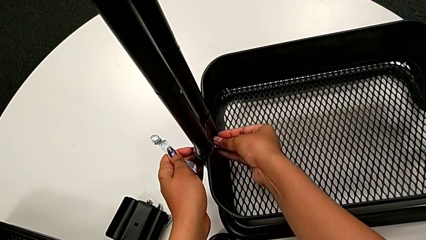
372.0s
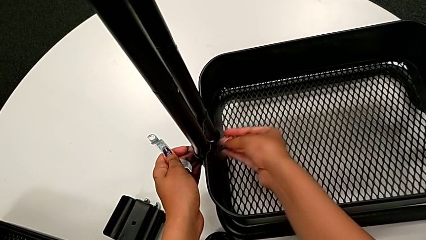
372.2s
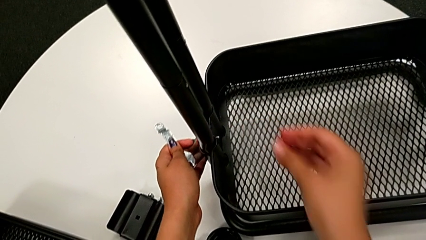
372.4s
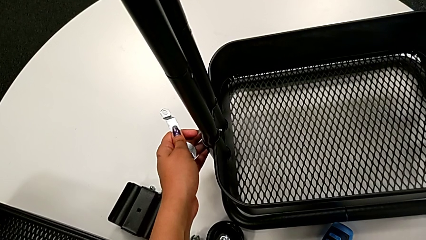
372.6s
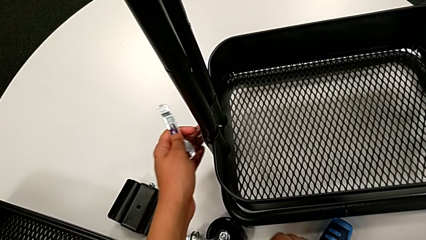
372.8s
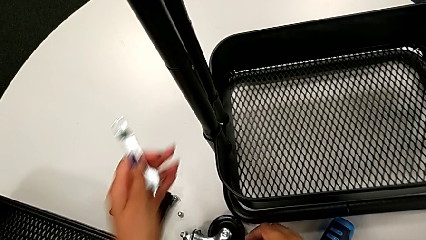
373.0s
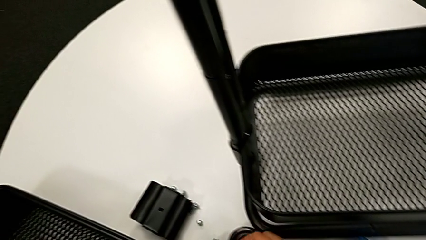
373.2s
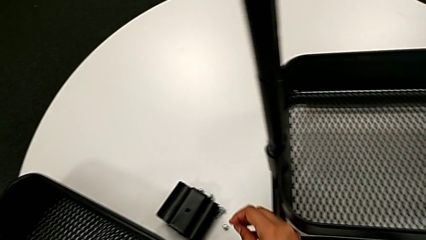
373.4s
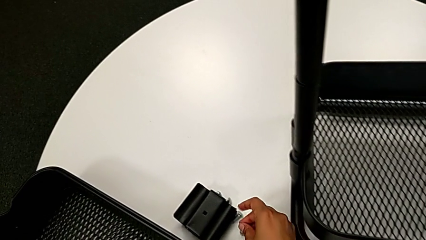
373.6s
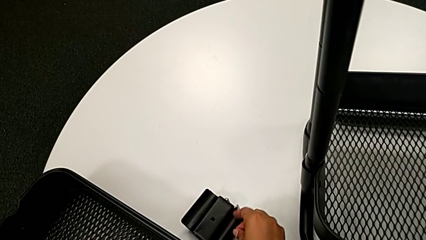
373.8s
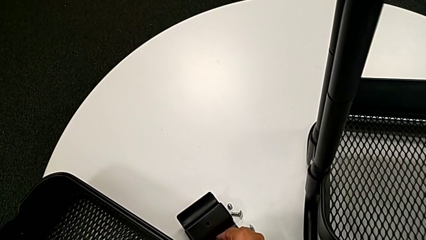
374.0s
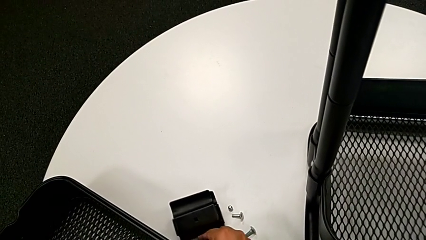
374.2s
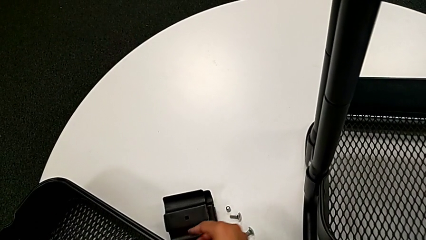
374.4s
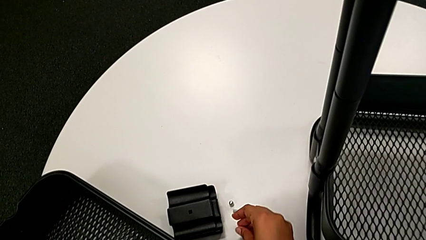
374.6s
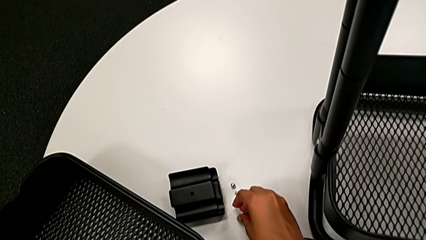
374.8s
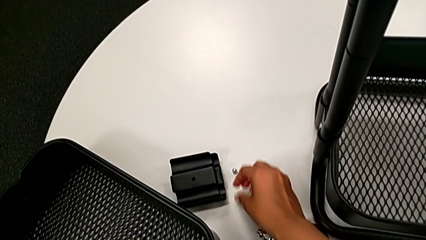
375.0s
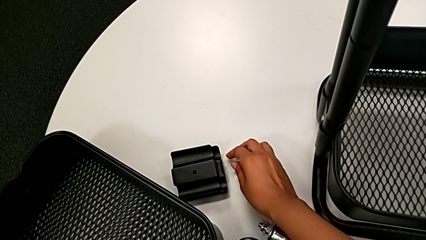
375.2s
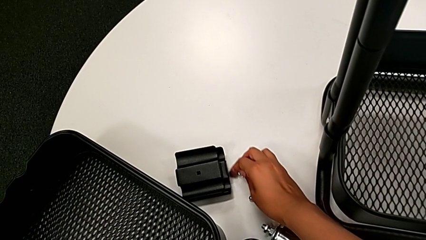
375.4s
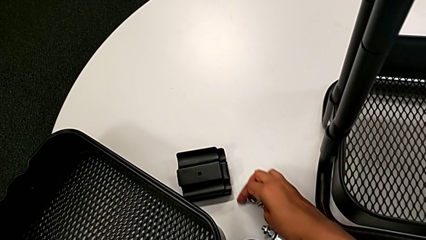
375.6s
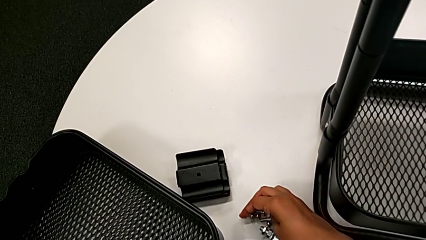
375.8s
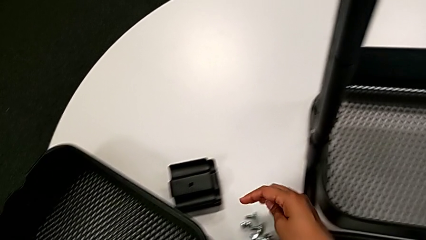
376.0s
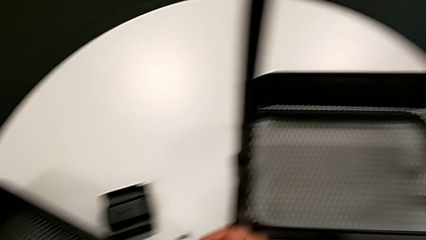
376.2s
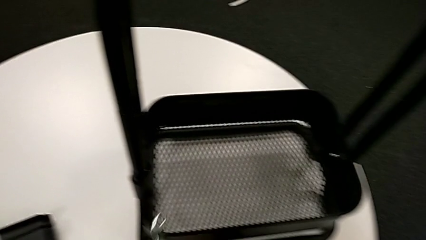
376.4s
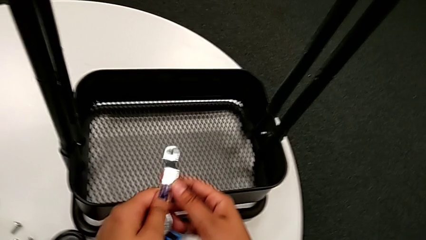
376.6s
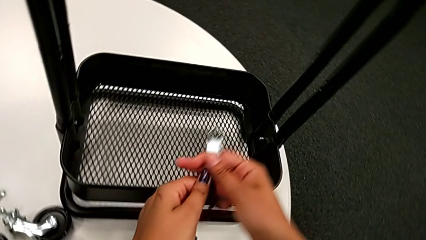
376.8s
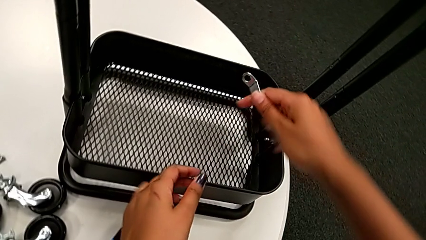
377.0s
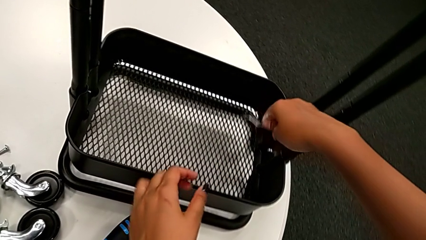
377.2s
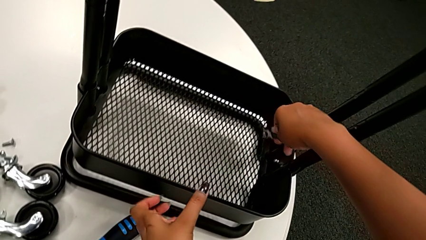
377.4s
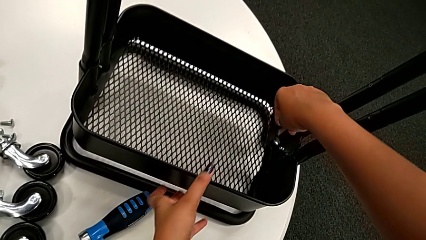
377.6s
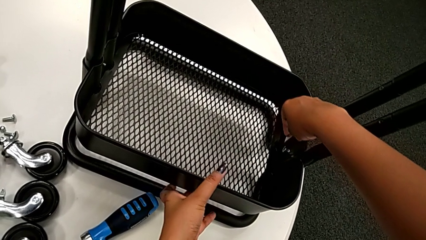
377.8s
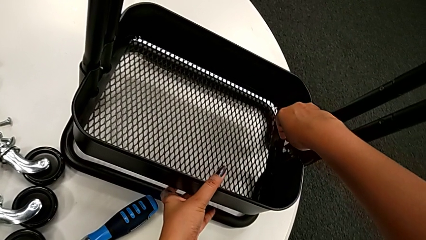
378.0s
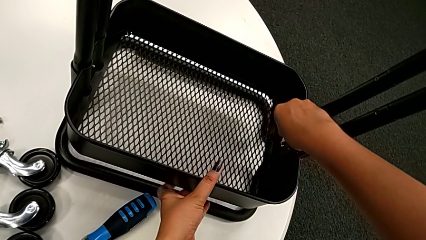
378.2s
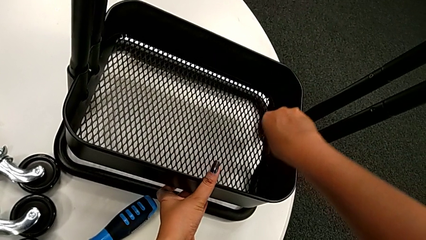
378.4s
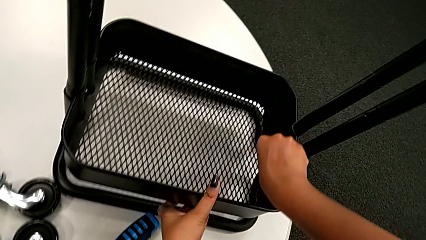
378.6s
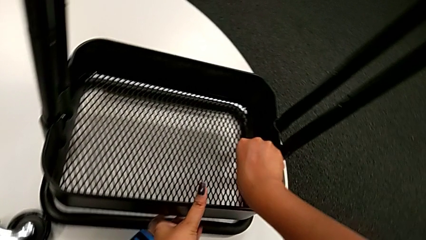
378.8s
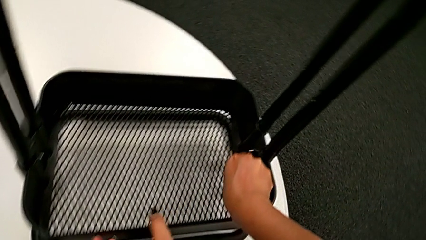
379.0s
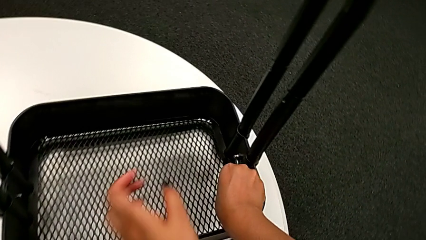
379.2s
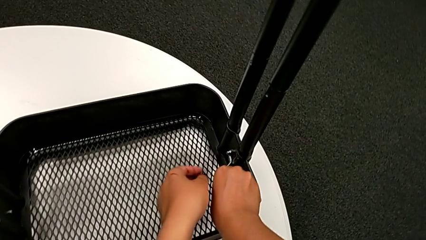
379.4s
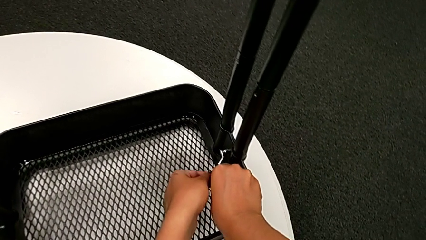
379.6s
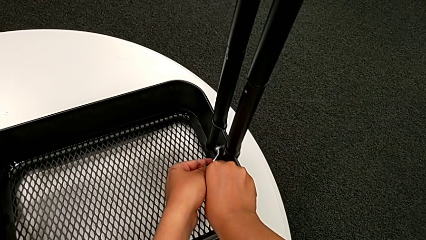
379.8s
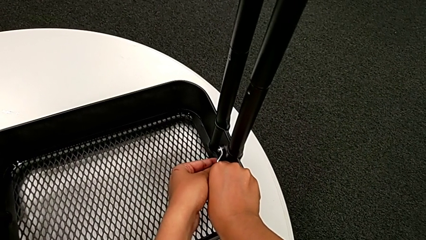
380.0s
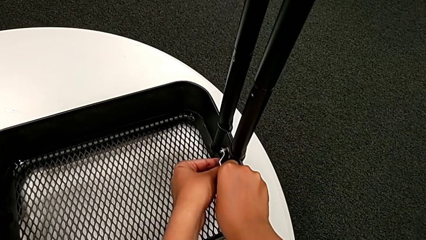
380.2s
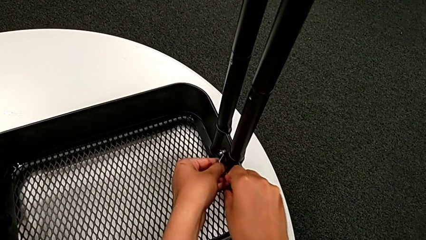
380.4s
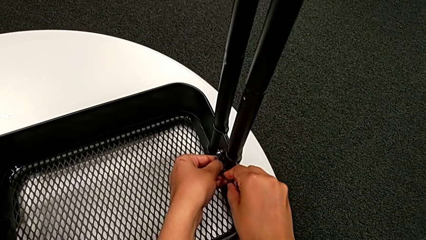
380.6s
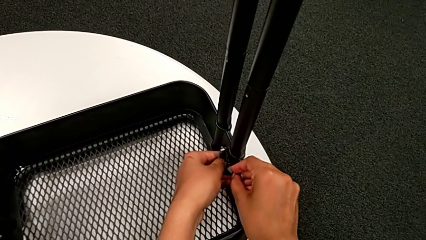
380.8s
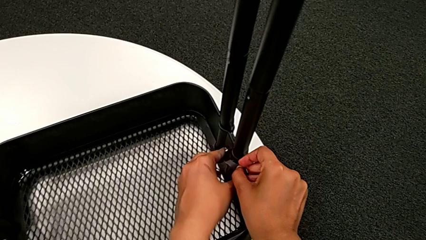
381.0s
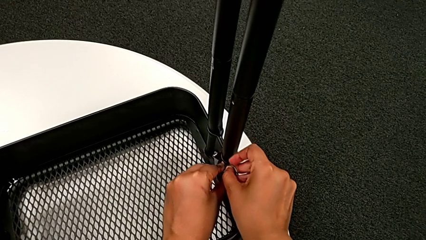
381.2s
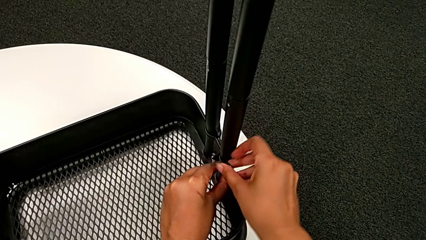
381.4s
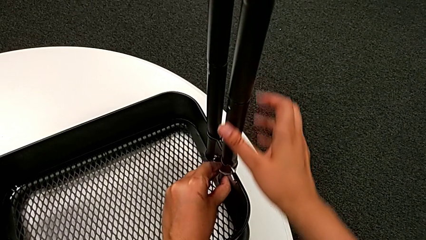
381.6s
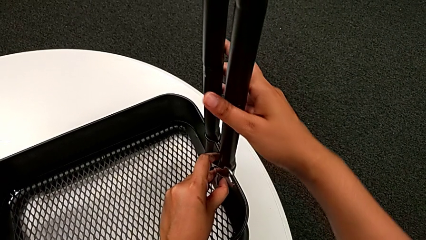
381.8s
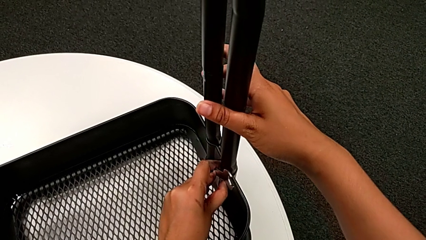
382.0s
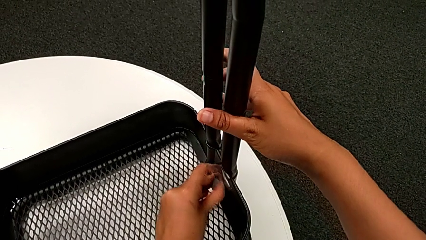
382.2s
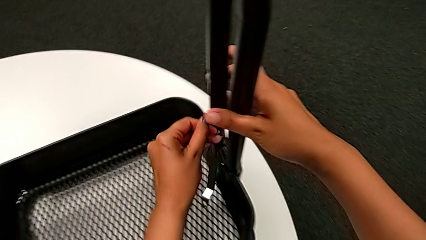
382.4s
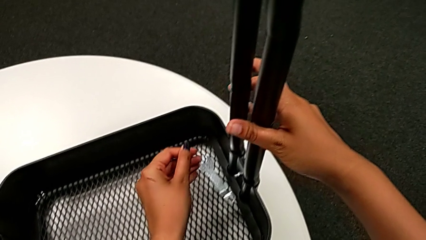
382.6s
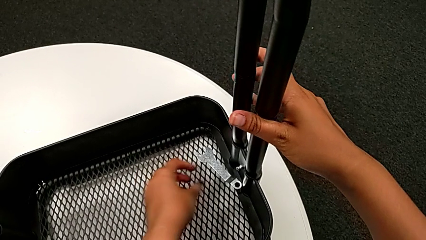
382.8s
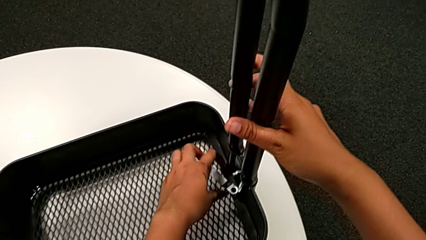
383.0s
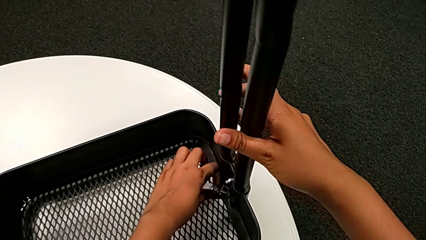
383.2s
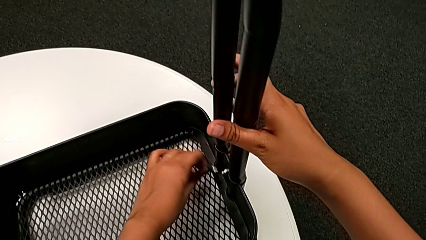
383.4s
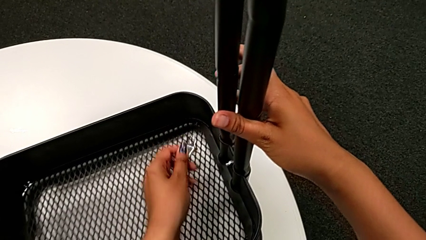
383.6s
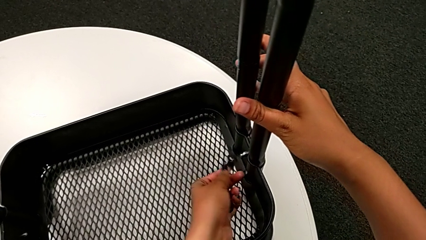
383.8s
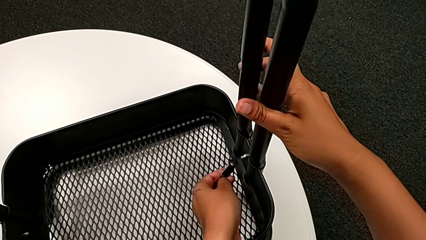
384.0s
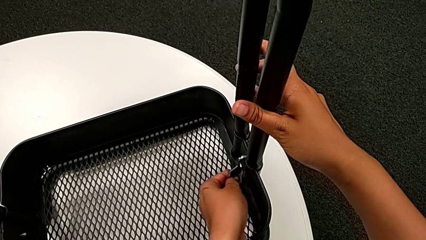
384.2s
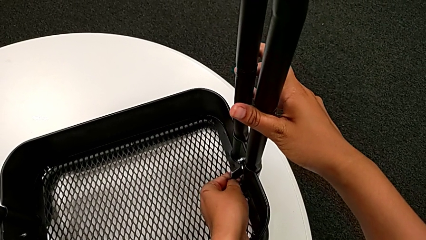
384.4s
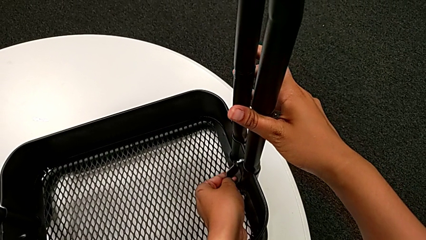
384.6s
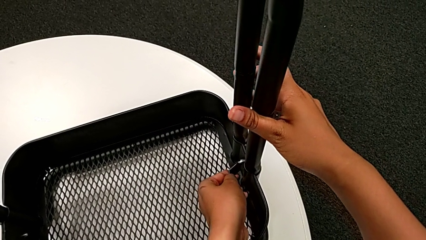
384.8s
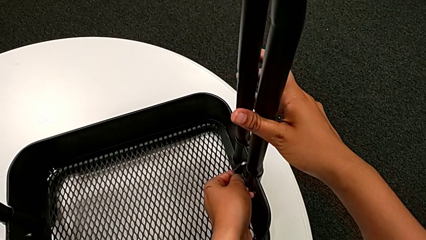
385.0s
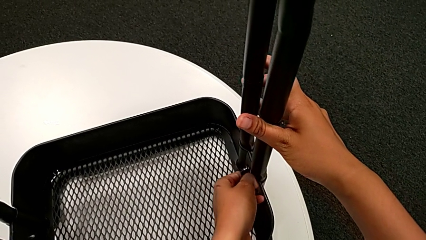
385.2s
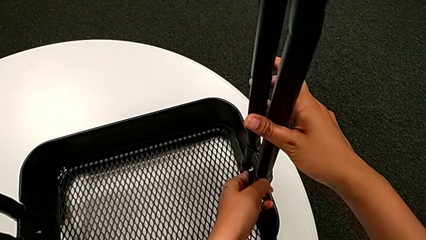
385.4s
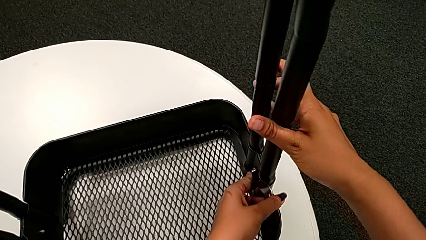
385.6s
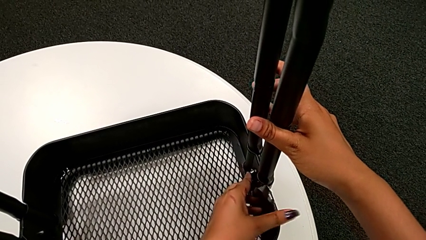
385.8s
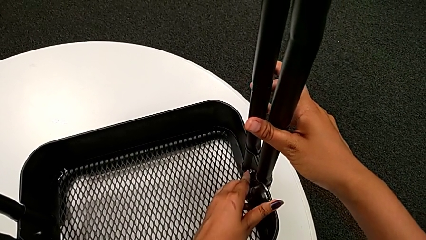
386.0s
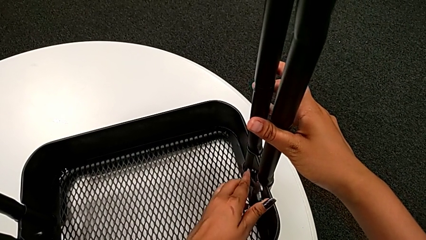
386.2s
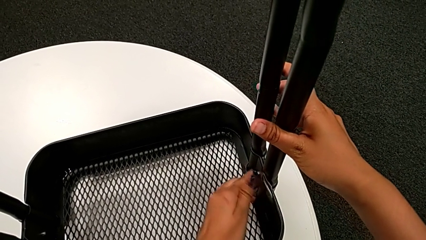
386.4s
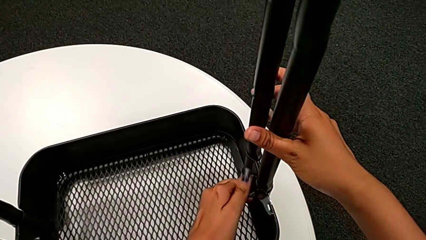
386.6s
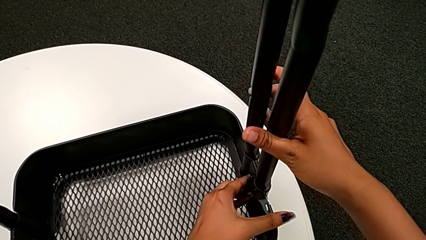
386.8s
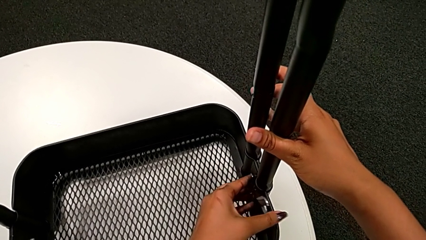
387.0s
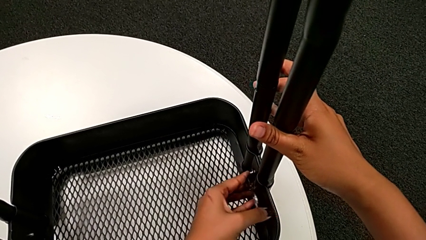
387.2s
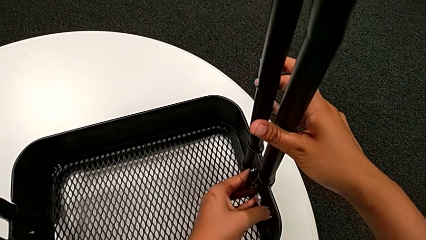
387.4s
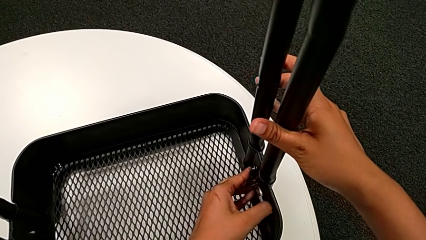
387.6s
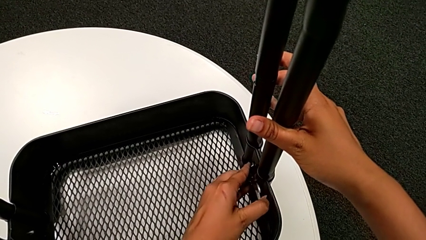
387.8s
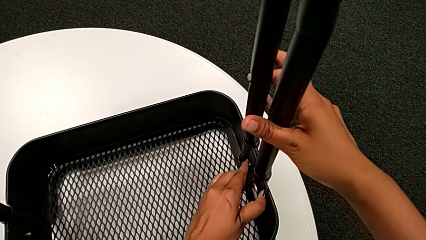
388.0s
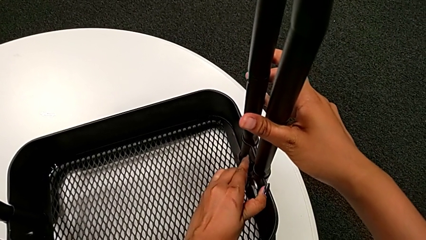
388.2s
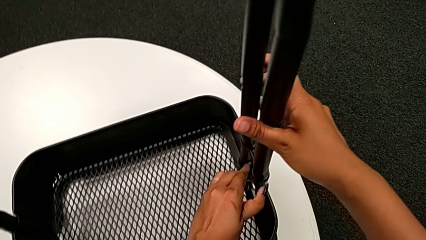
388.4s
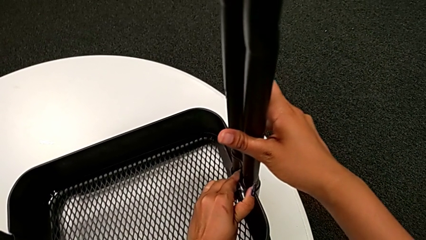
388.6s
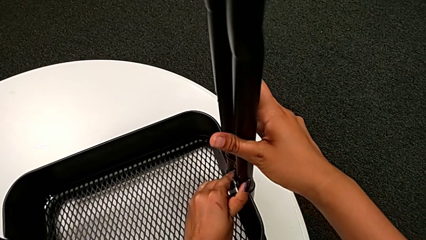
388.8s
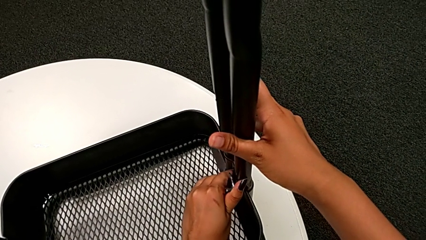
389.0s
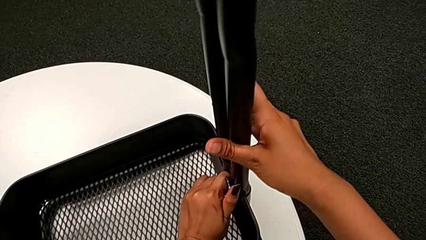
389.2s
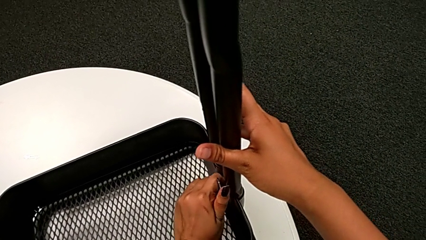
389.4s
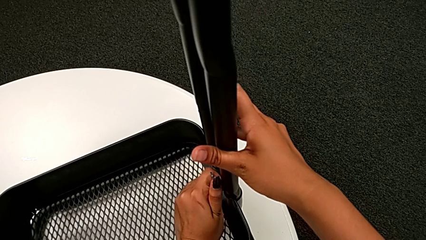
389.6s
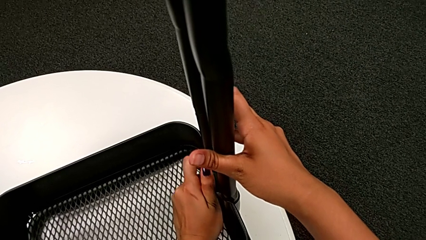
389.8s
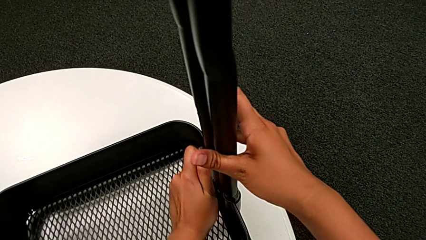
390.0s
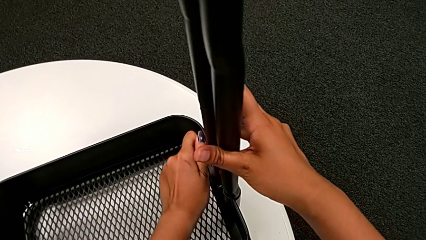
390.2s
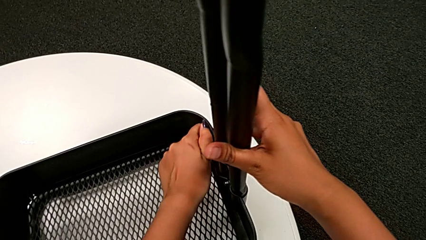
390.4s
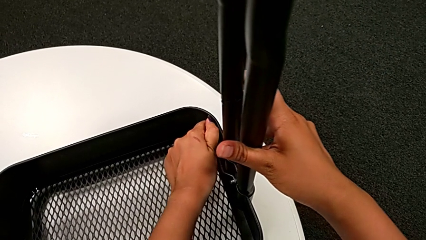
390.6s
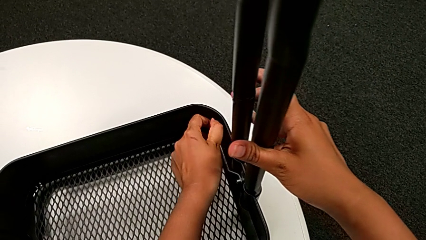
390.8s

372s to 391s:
The camera wearer is unscrewing the bolt from the bottom grid tray. They place the fifth hexagon cap nut, place the bottom bolt, insert the bottom hexagonal wrench and begin to unscrew the sixth hexagon cap nut.
